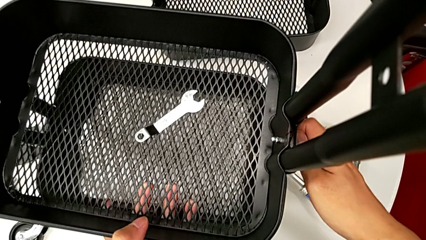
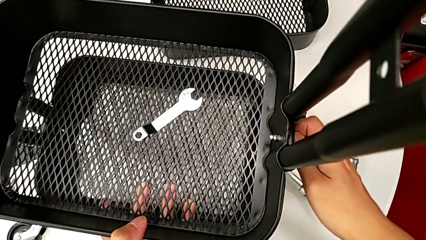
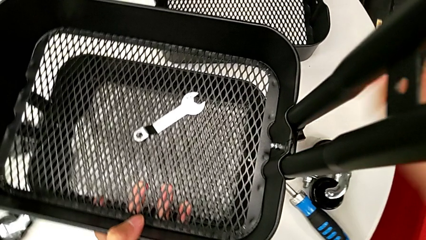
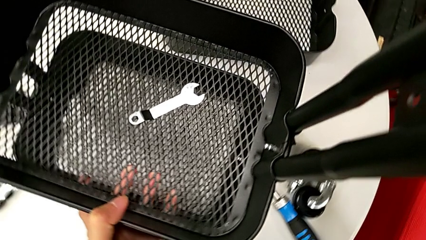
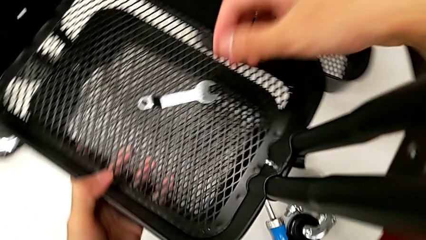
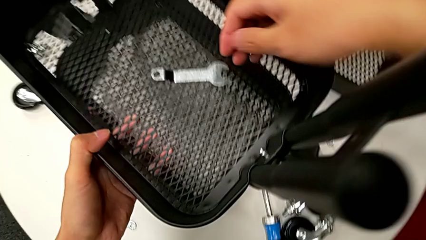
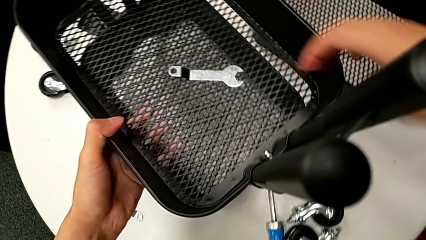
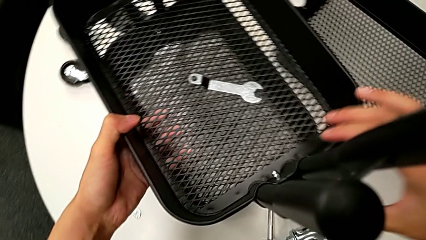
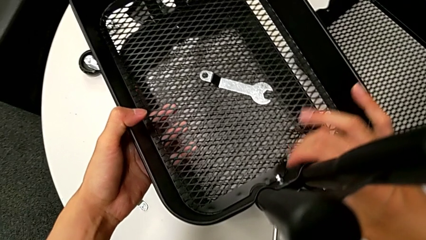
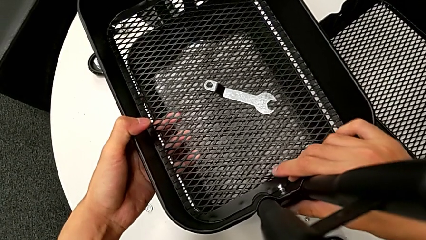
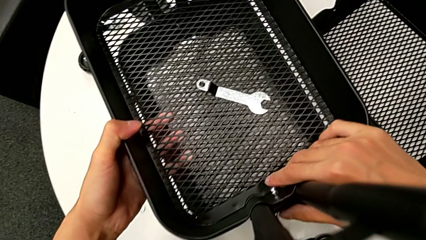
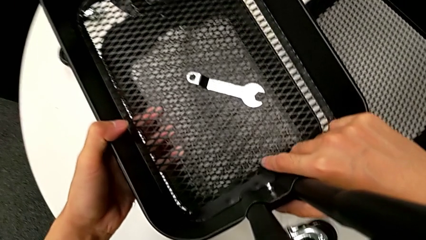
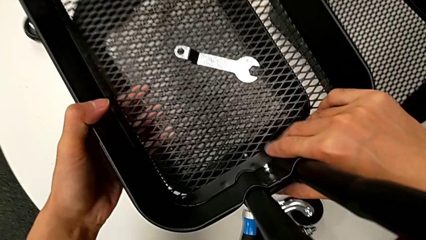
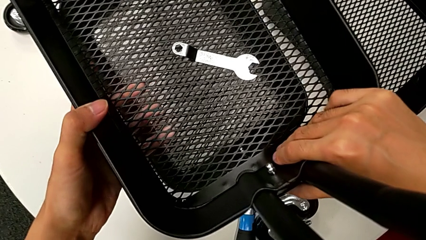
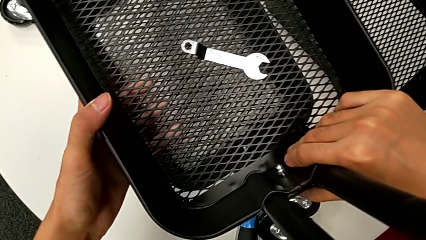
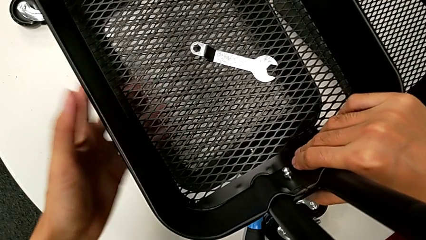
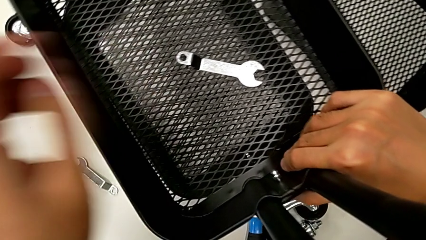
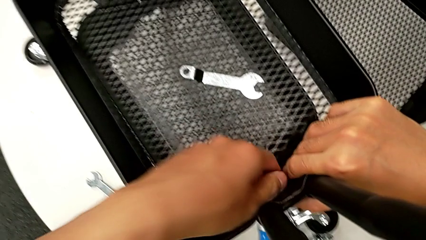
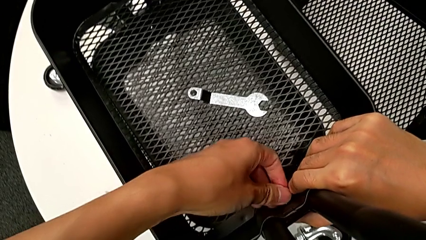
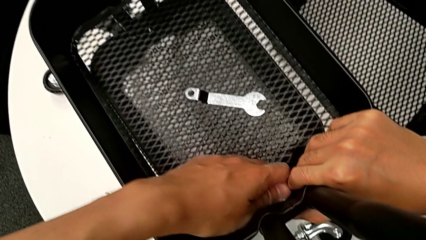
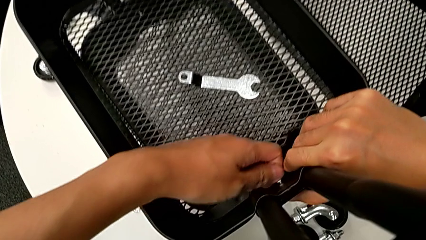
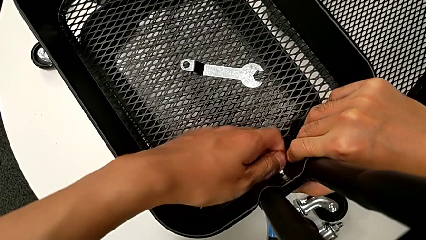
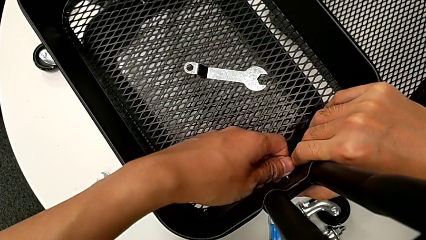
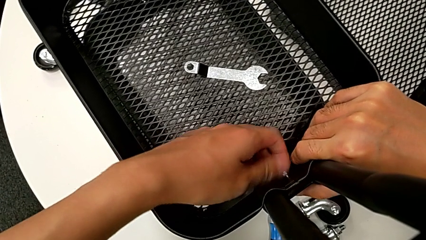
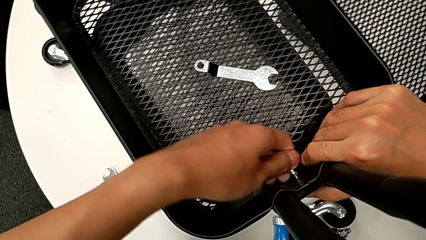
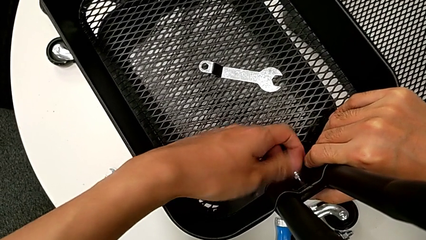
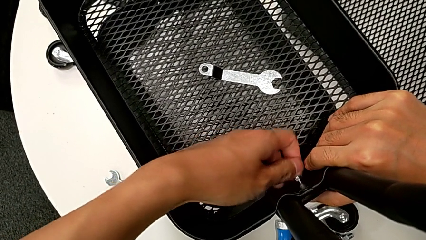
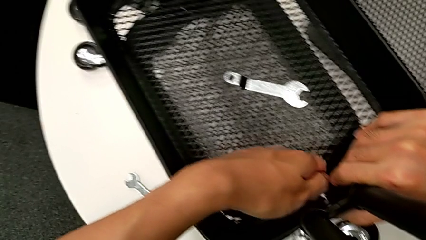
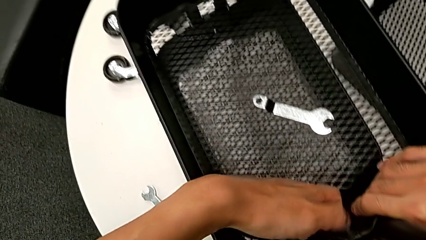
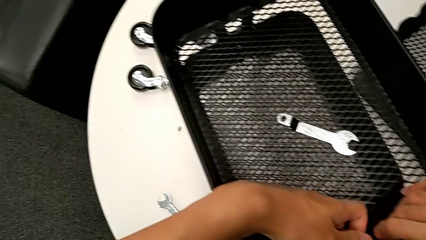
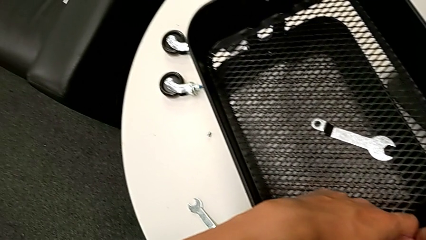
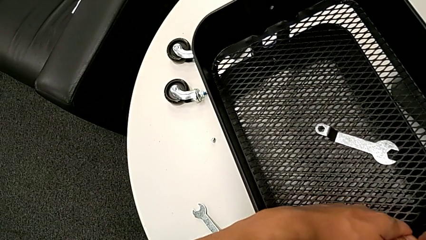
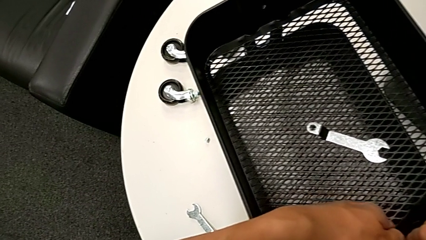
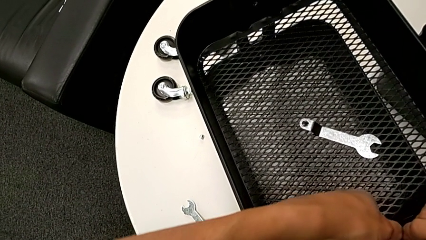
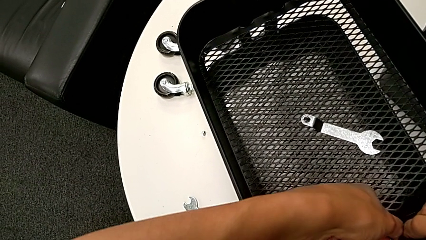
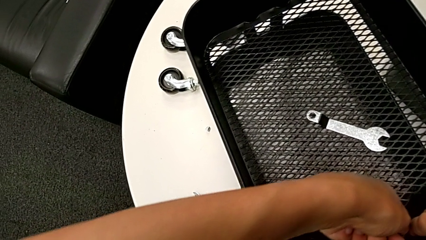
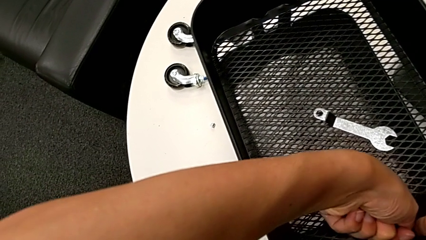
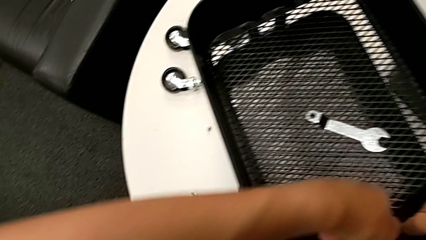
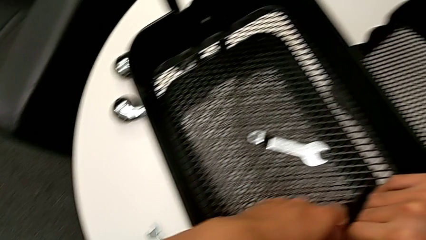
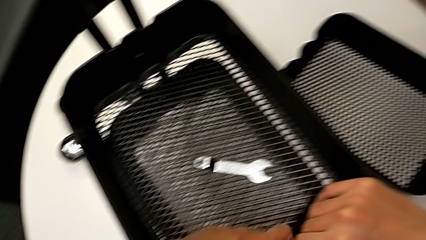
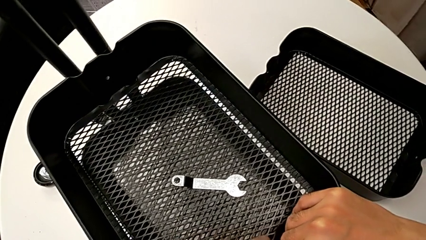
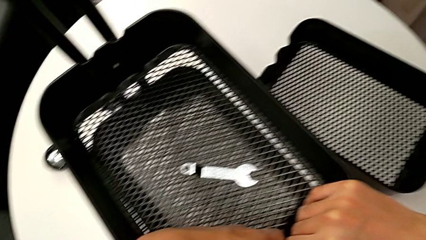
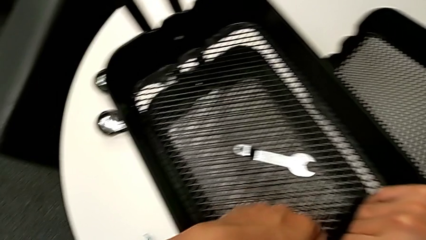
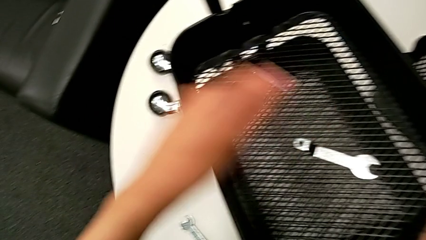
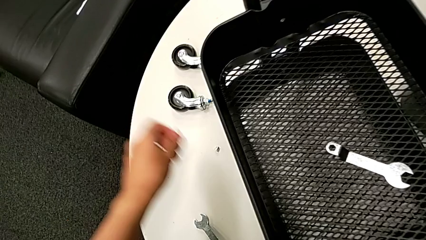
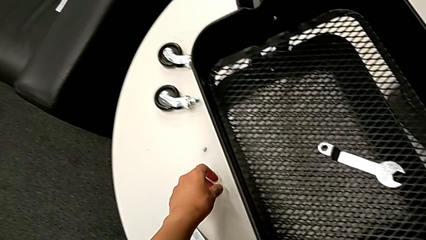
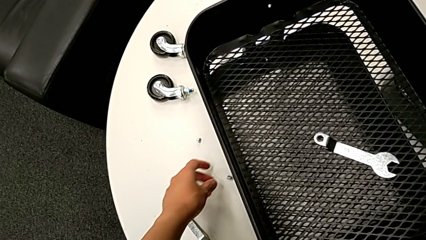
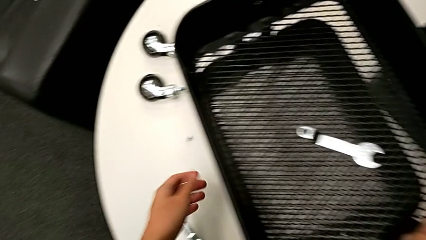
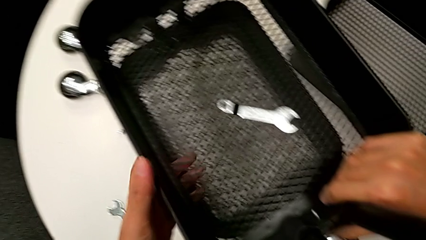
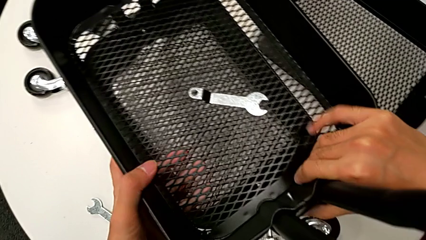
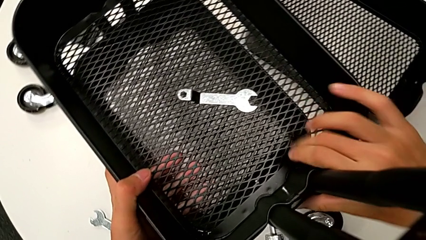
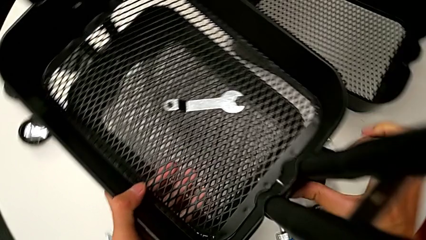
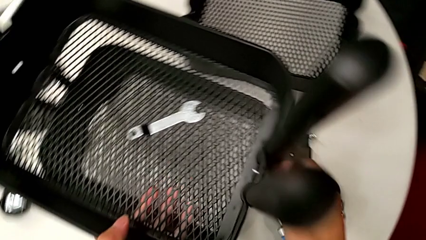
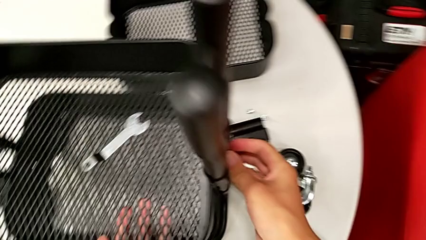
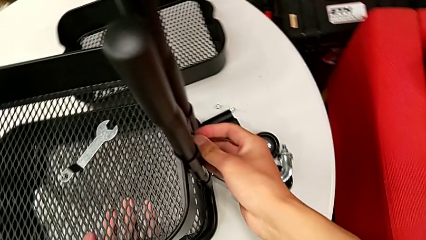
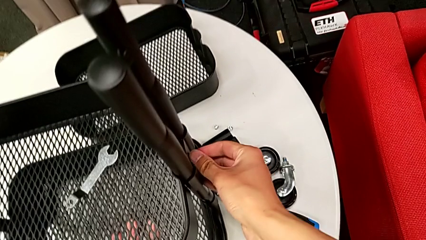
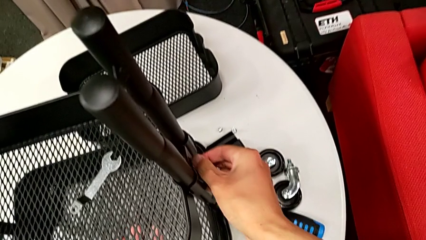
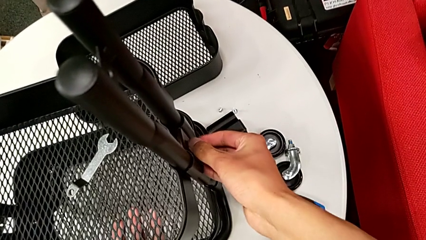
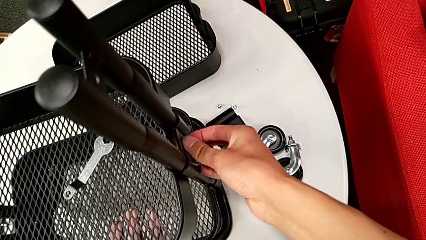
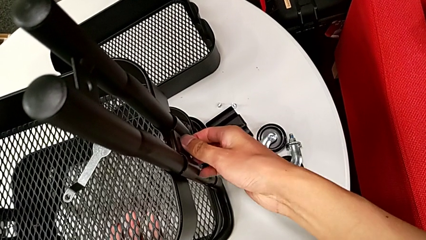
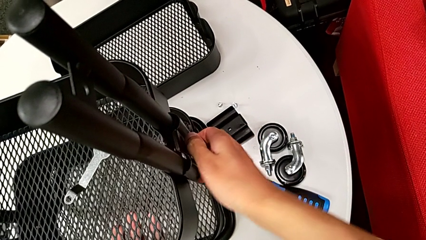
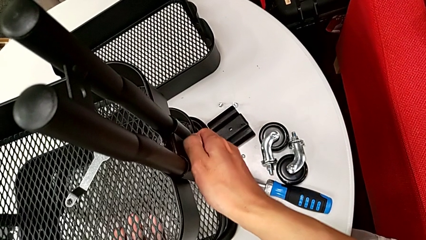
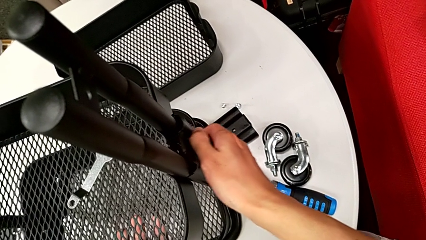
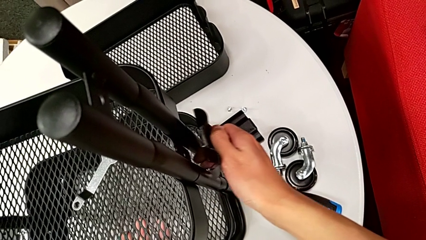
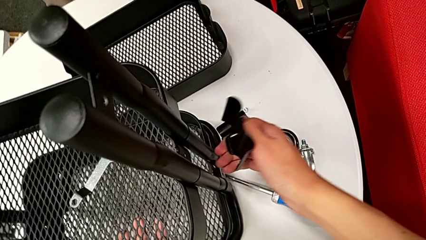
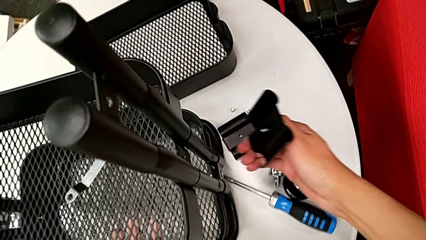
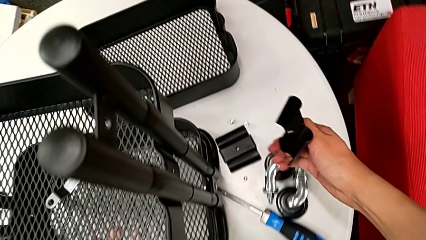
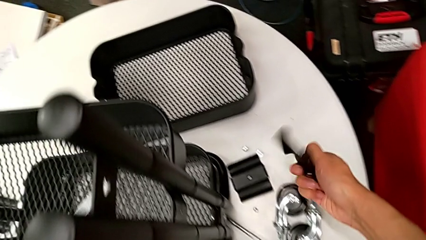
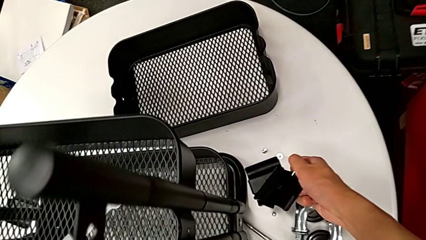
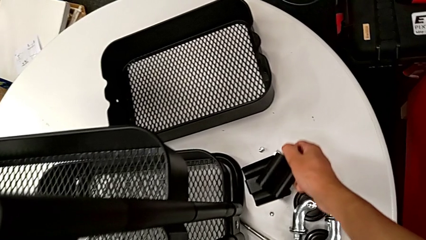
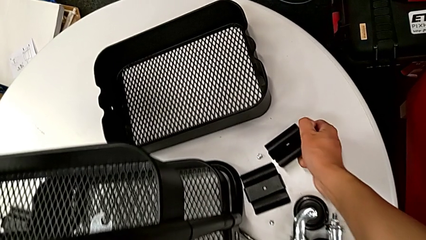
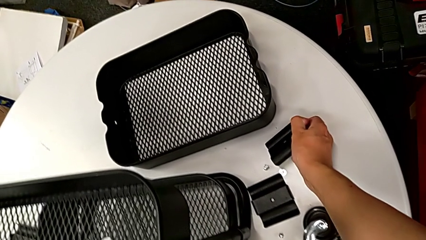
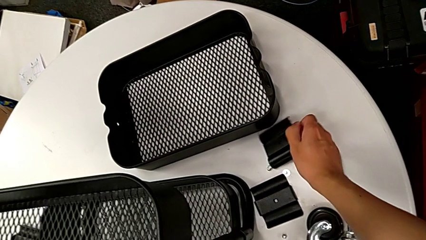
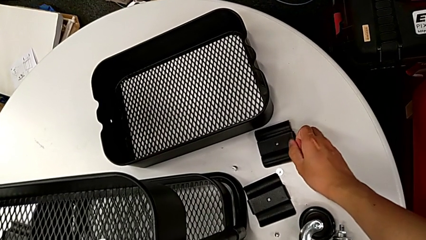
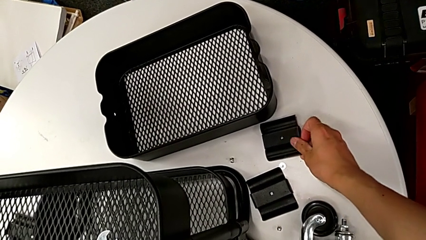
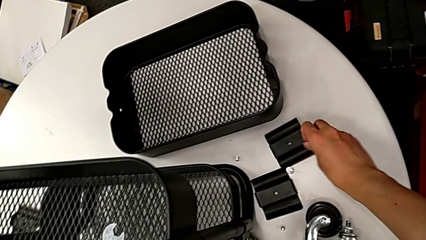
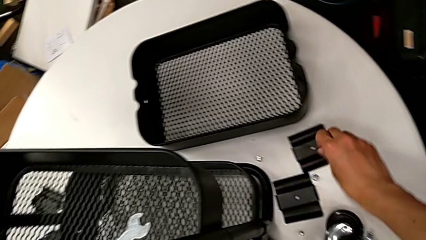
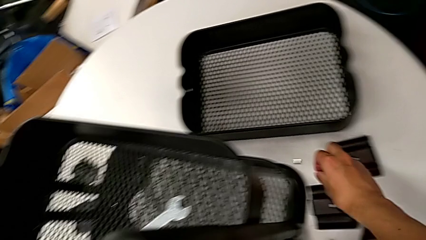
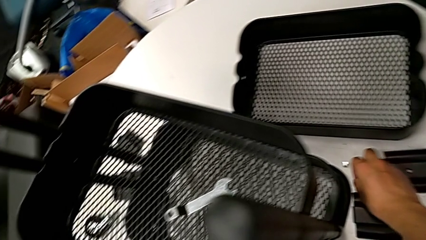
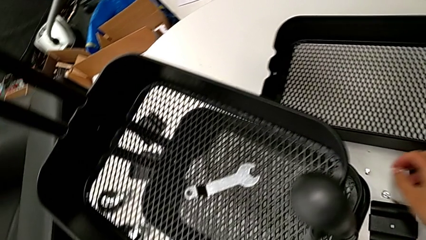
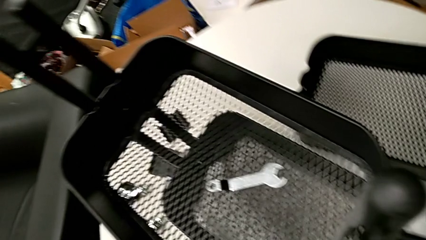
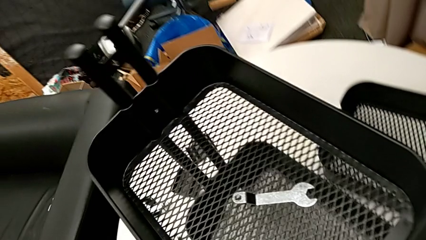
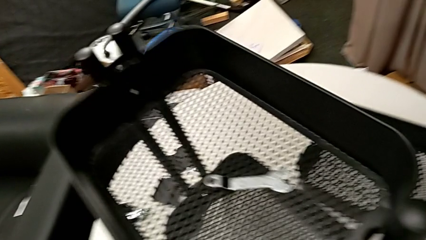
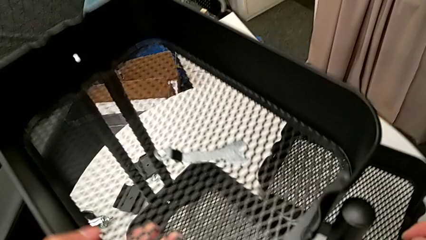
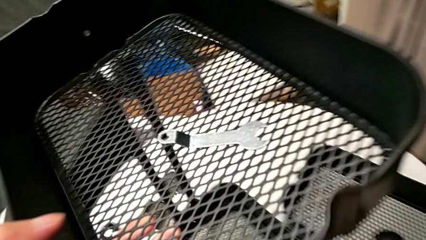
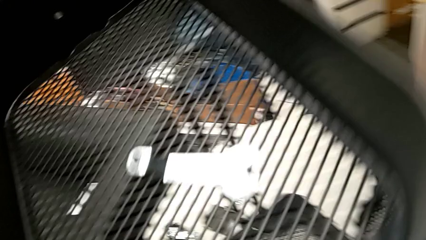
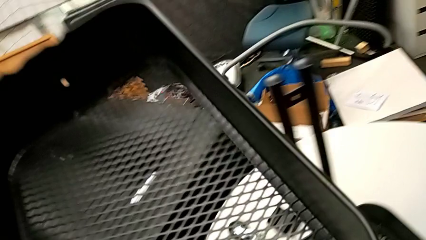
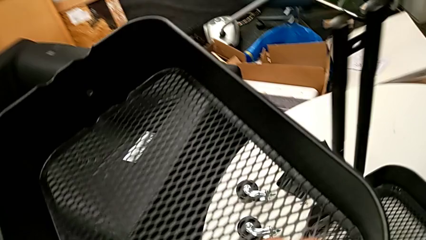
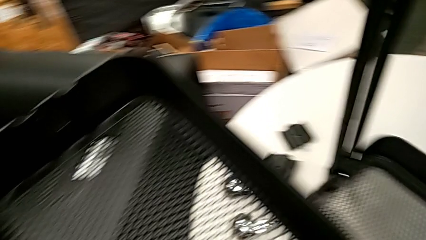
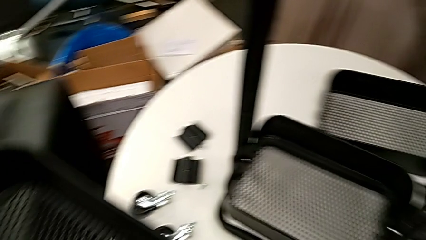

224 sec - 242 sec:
The camera wearer is disassembling the middle grid tray of the rolling cart. They approach the middle grid tray, grab it with the right hand, unscrew the screw with the left hand, disassemble the hexagon cap nut, place it, disassemble the bracket, place it, place the screw, disassemble the middle grid tray and grab the hexagonal wrench.
